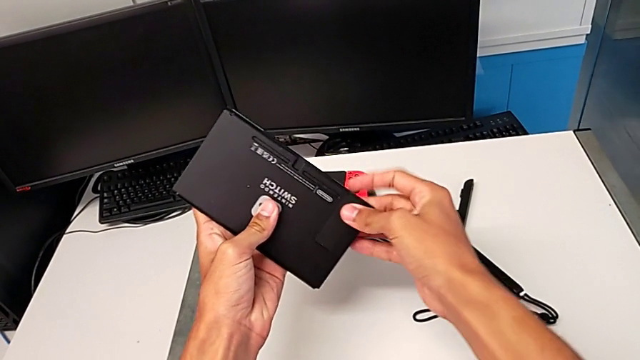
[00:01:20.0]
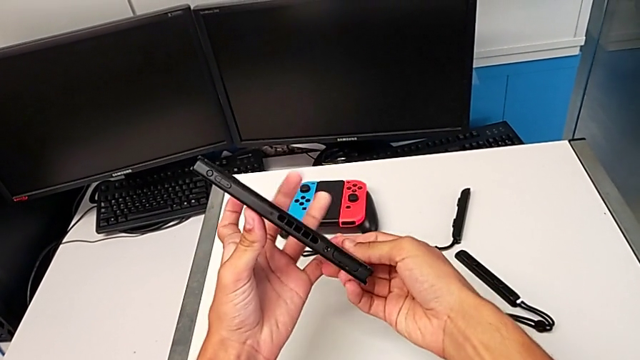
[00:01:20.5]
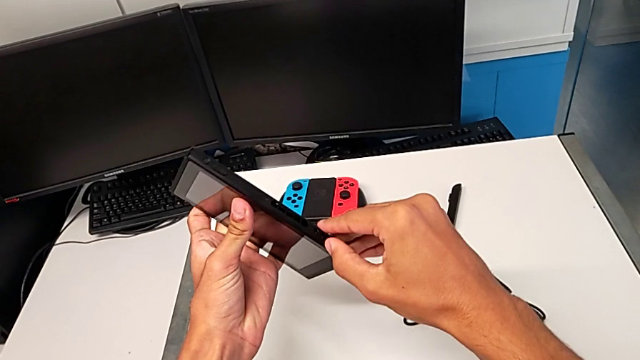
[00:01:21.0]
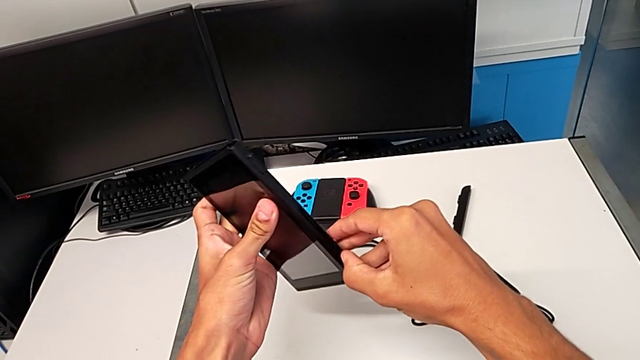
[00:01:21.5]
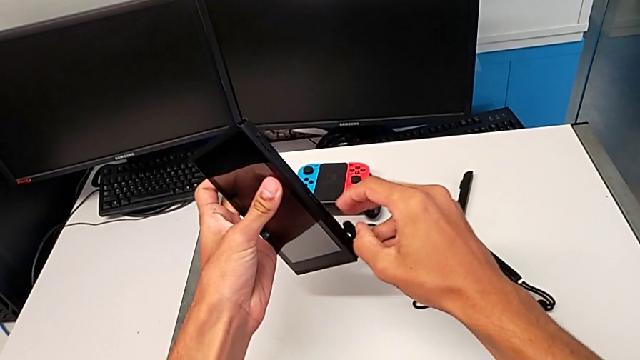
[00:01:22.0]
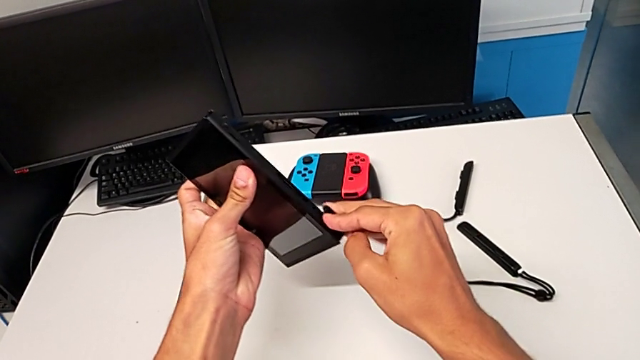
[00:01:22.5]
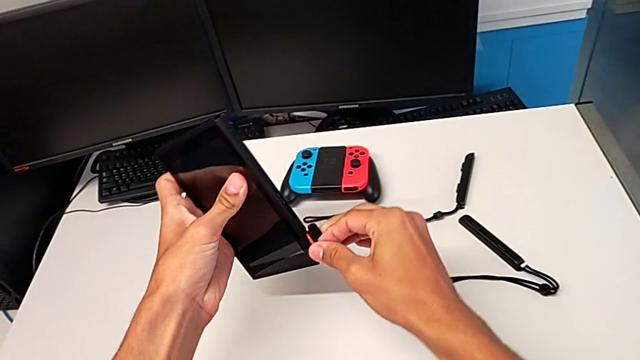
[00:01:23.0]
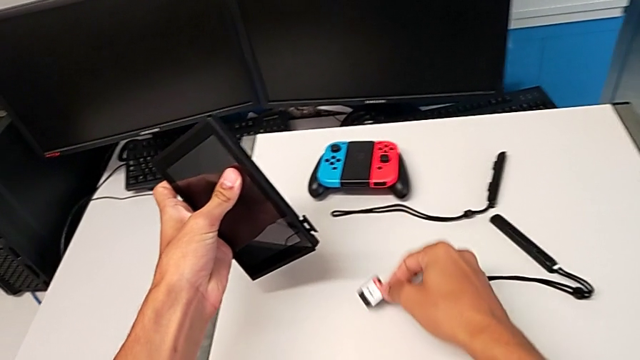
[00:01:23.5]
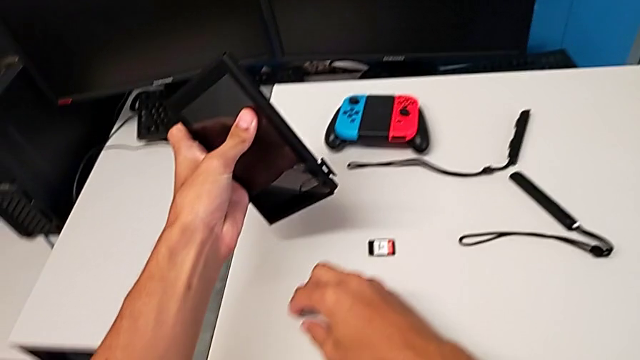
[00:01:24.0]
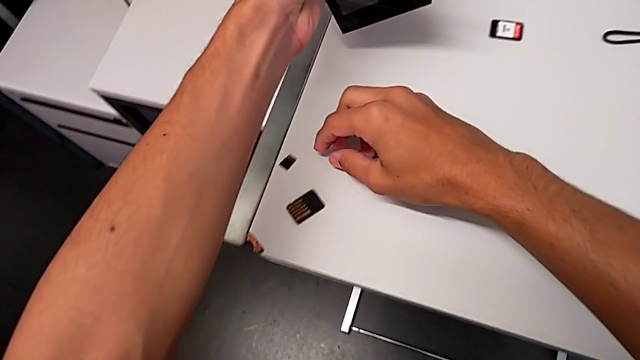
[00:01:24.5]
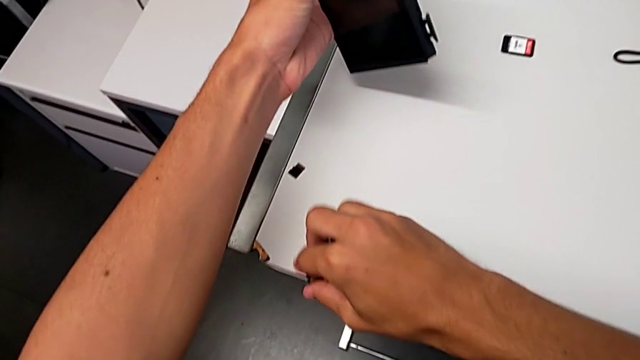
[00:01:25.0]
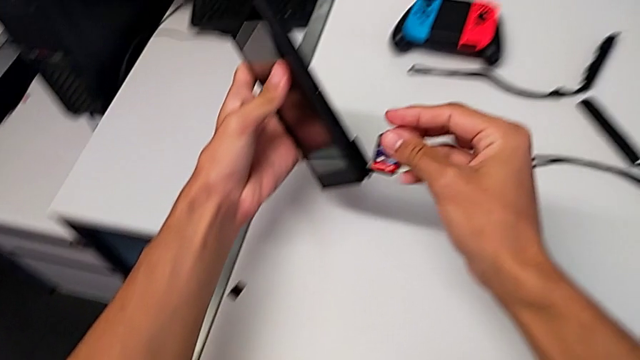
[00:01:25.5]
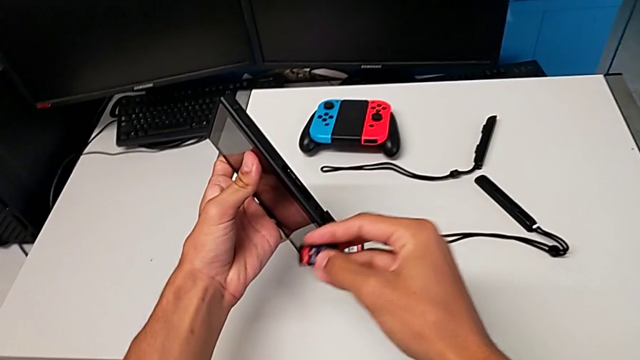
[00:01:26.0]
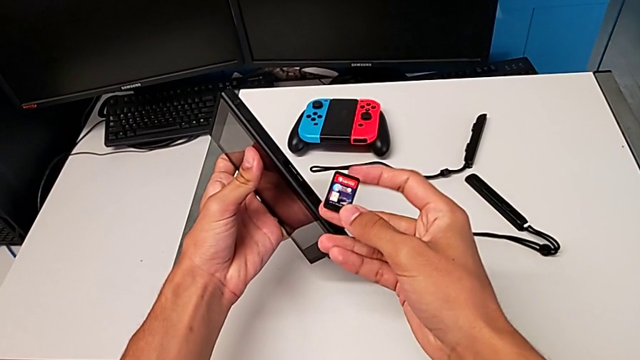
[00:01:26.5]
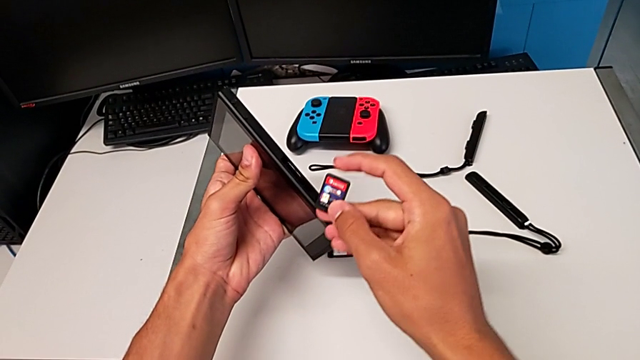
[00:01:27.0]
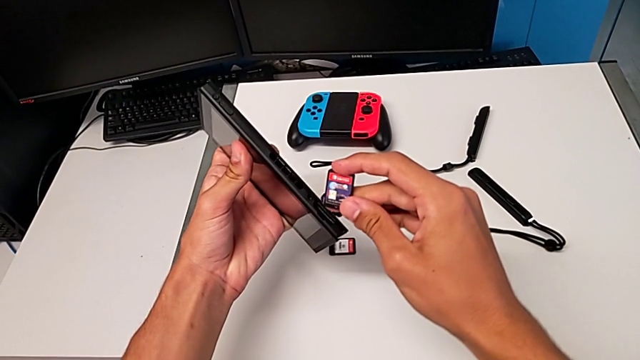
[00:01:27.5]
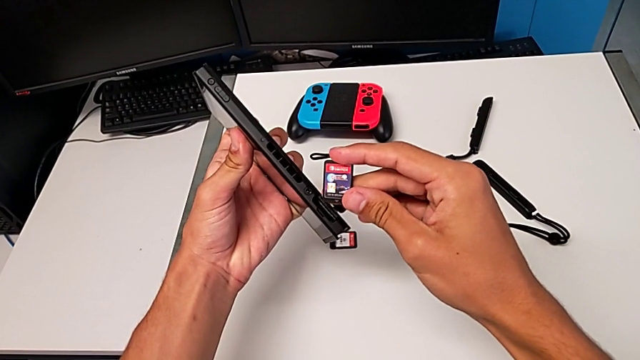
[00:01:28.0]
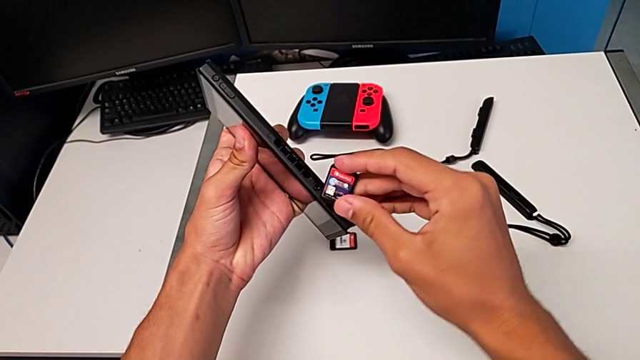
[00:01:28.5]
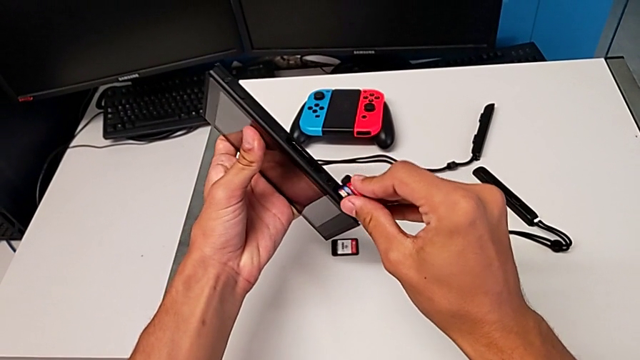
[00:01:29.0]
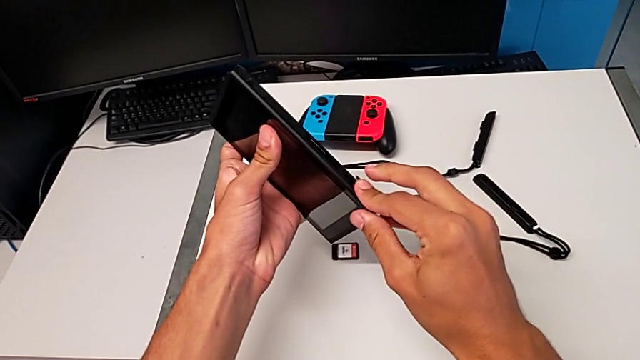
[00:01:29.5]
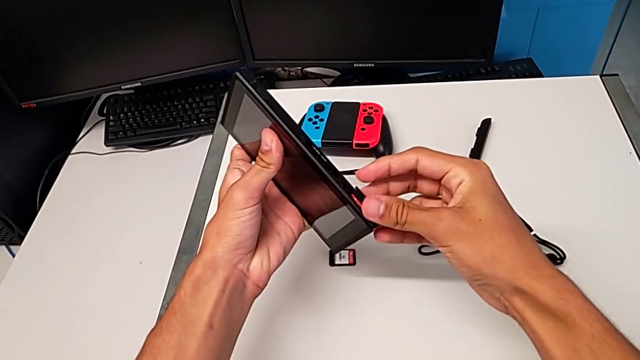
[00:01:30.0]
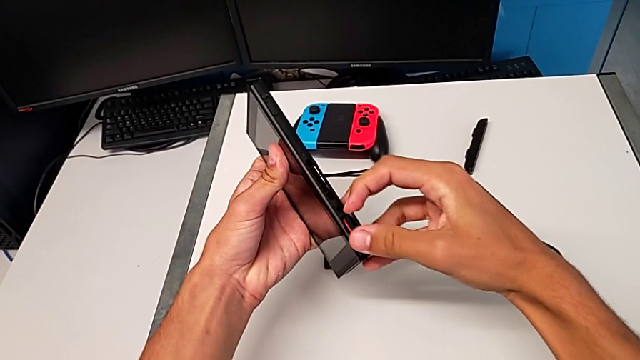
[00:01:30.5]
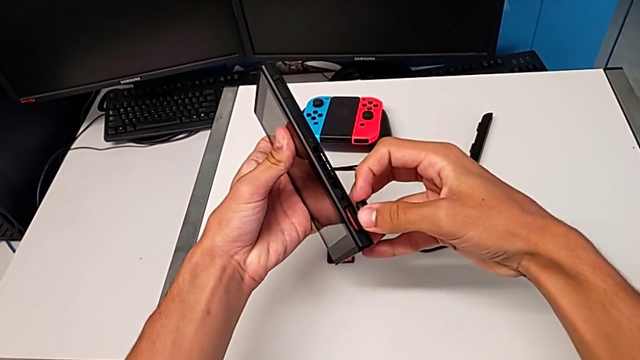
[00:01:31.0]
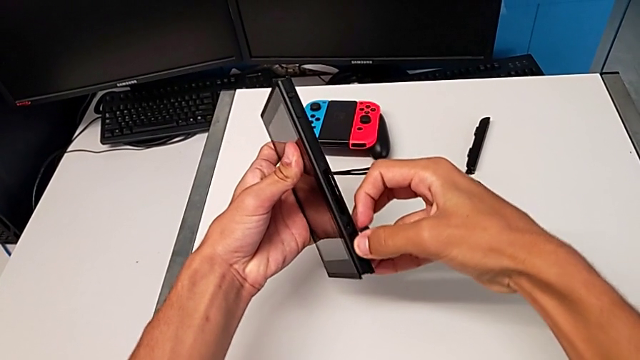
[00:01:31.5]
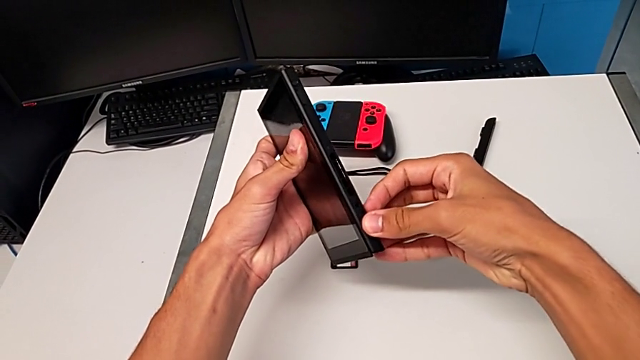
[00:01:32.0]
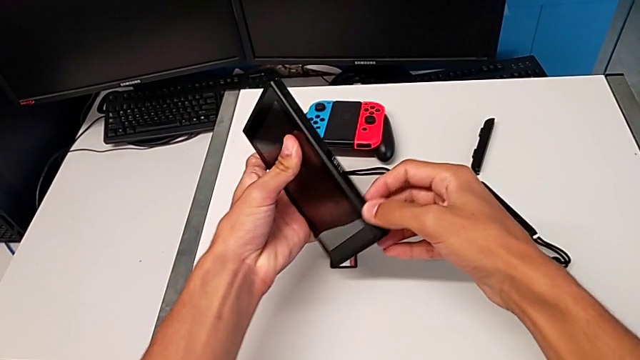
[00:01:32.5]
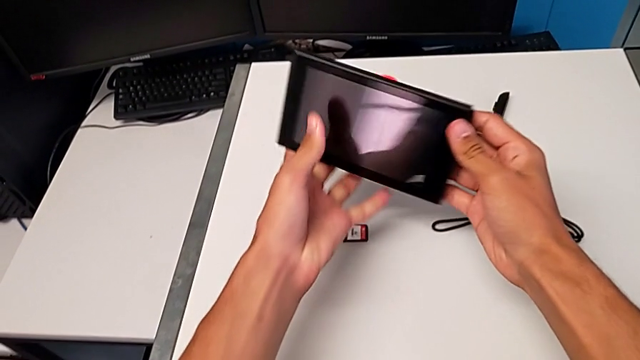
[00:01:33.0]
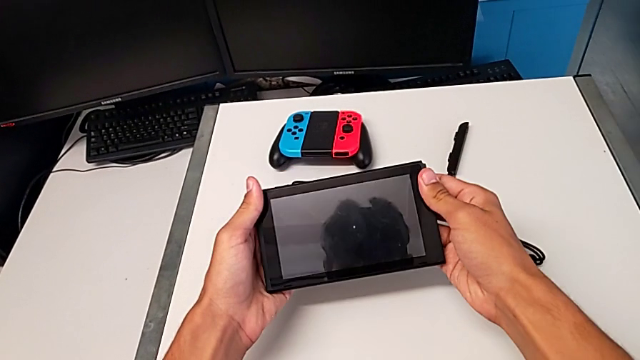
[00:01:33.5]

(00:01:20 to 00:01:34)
The camera wearer is exchanging the game card on the Nintendo Switch. They close the kickstand, open the game card, withdraw it, drop it, grab it, lift it, insert it and close the game slot.

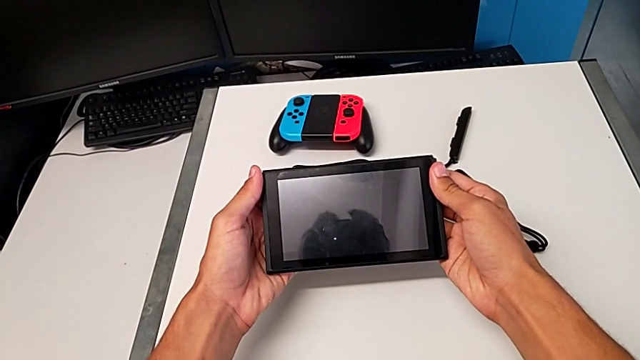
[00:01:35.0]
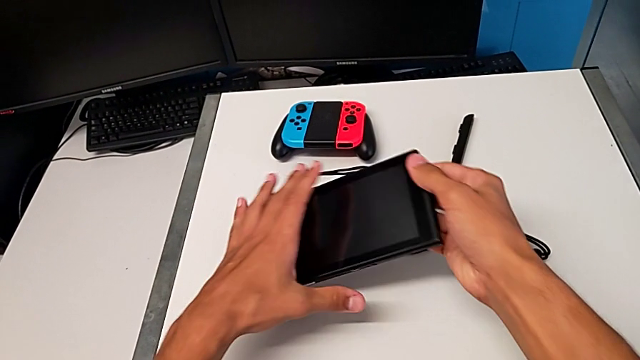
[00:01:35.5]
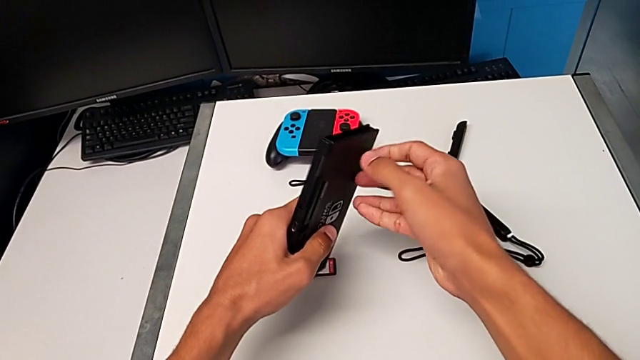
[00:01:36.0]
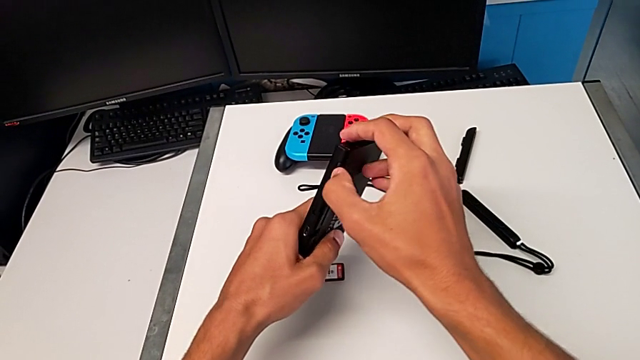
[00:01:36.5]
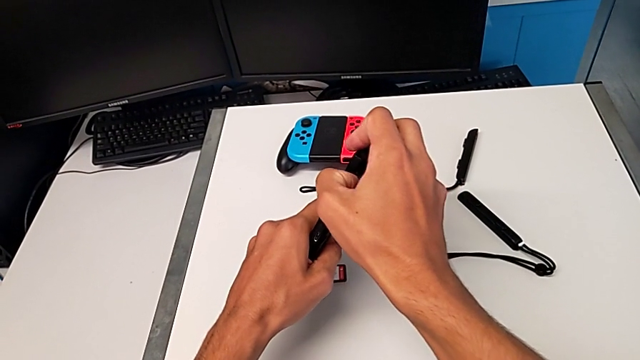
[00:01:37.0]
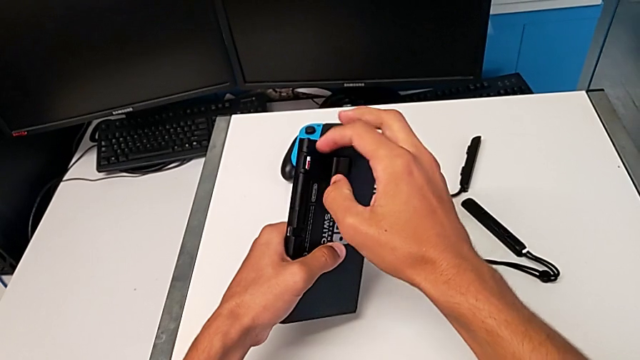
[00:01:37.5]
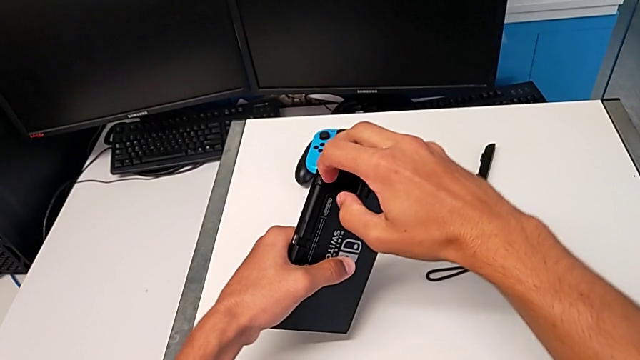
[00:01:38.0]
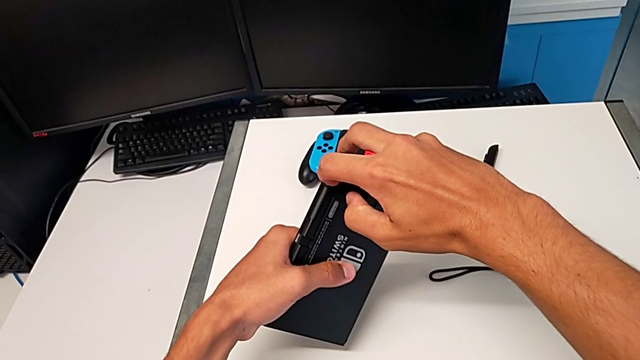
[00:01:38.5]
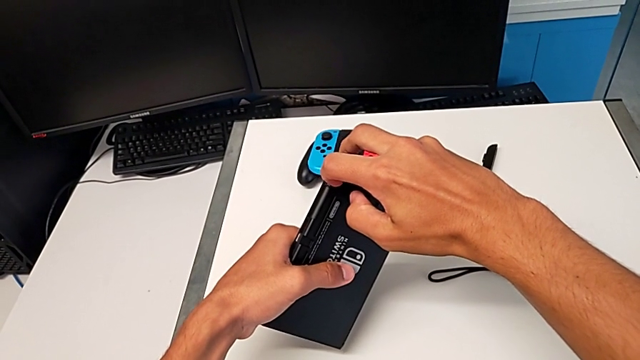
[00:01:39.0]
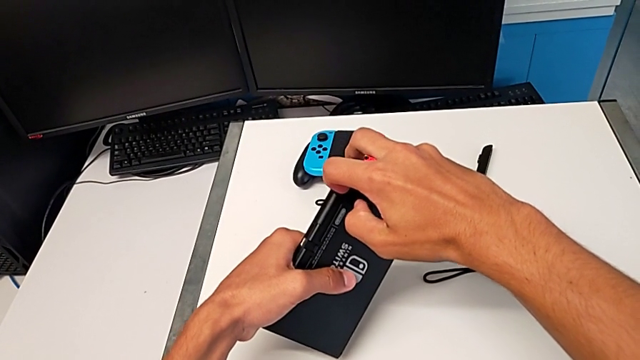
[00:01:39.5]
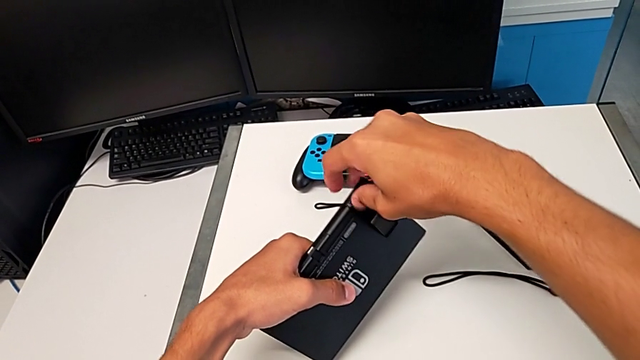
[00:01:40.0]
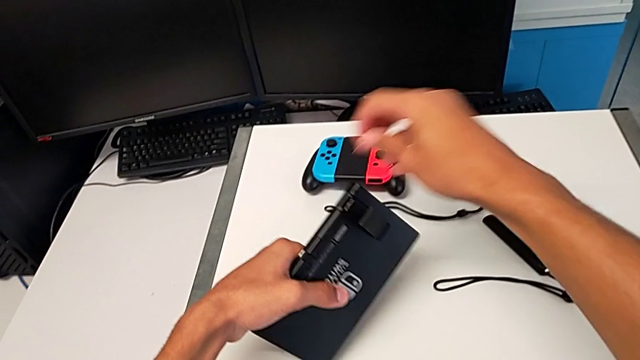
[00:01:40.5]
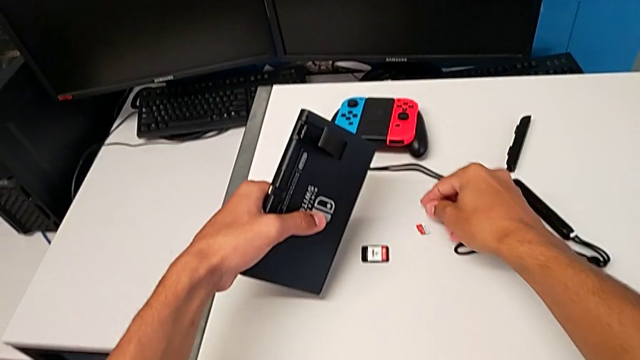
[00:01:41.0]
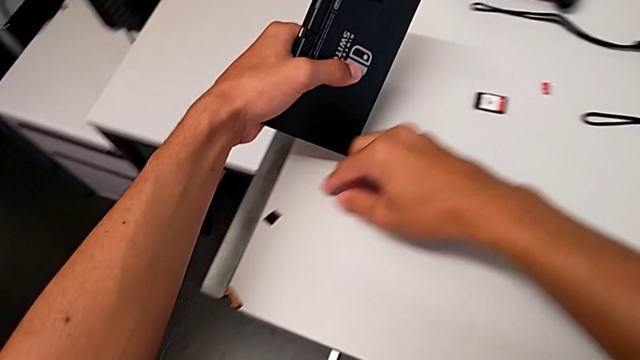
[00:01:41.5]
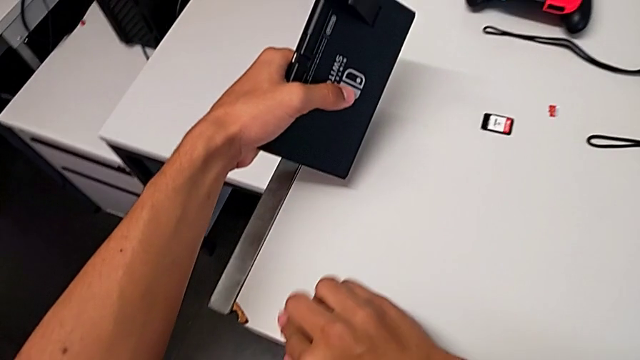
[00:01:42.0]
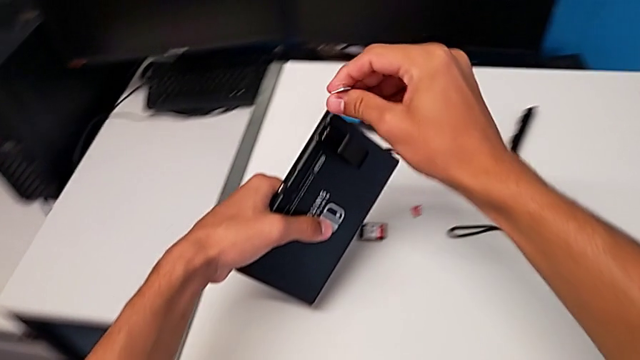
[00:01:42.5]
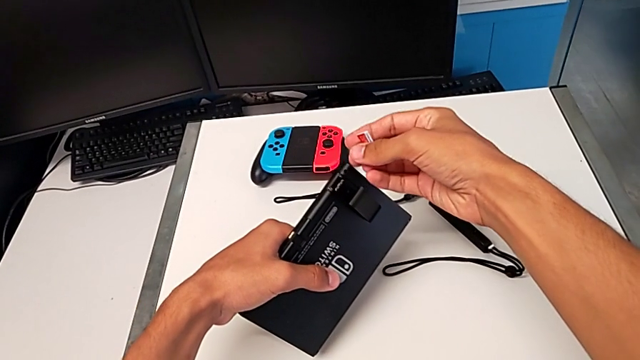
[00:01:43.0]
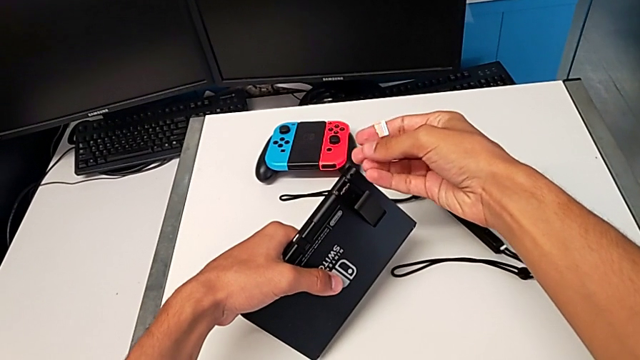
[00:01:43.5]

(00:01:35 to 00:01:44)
The camera wearer is changing the SD card in the Nintendo Switch. They open the kickstand. They withdraw the SD card, place it, grab the new SD card and lift the SD card, all with the right hand.
